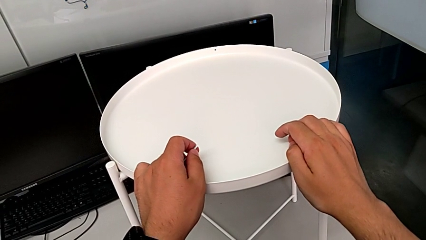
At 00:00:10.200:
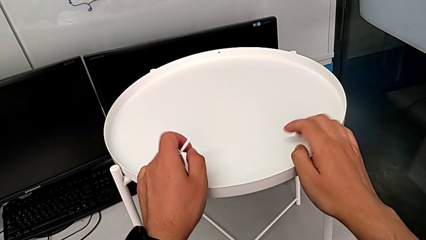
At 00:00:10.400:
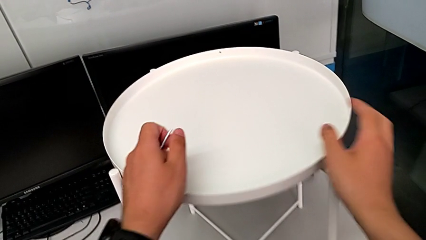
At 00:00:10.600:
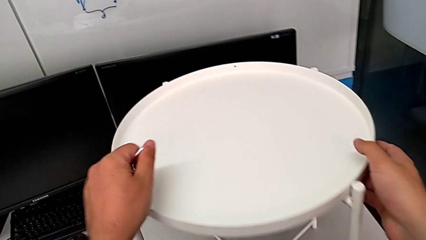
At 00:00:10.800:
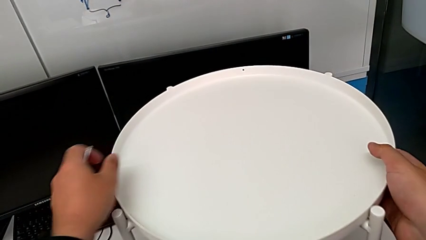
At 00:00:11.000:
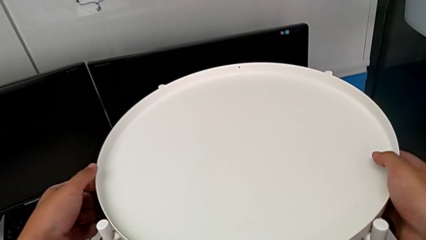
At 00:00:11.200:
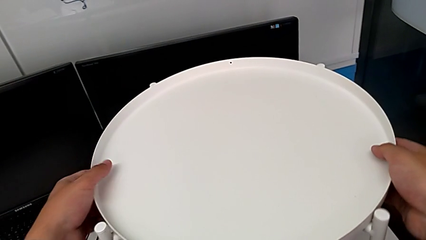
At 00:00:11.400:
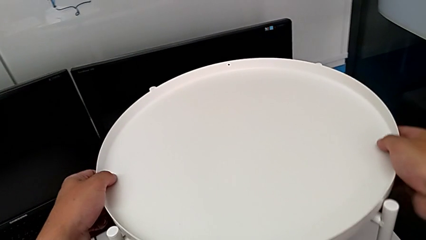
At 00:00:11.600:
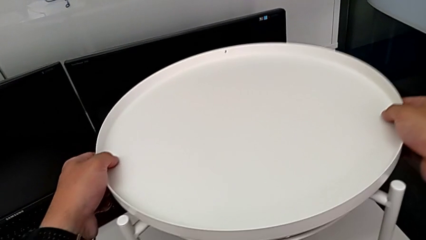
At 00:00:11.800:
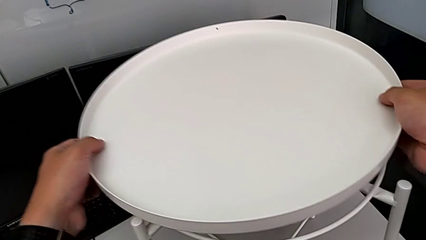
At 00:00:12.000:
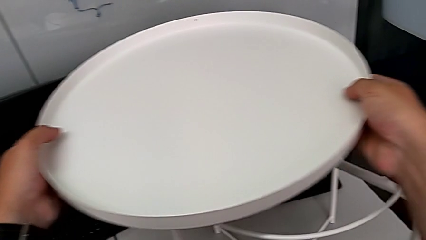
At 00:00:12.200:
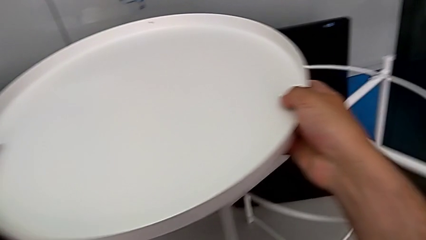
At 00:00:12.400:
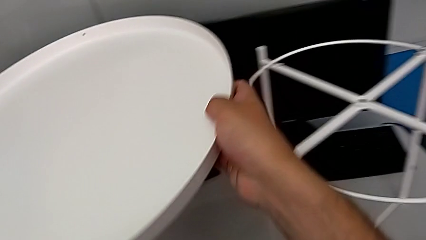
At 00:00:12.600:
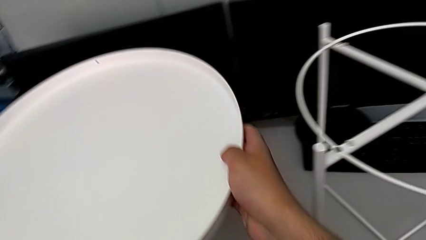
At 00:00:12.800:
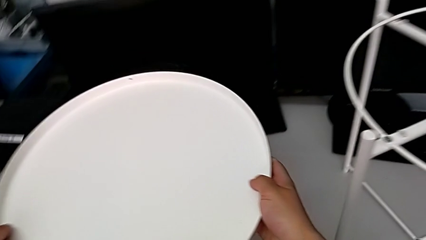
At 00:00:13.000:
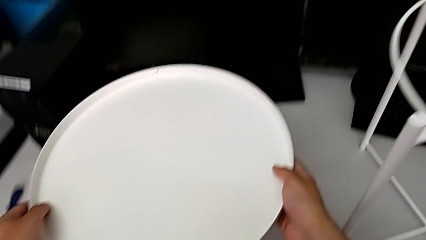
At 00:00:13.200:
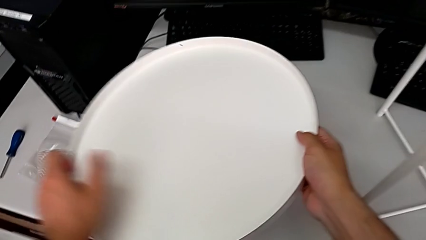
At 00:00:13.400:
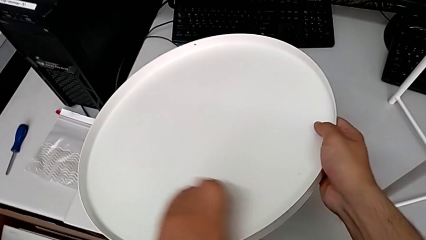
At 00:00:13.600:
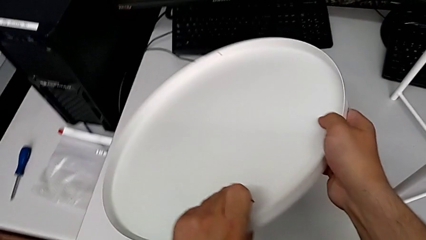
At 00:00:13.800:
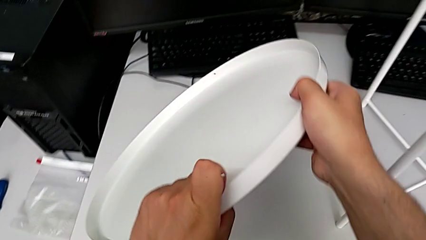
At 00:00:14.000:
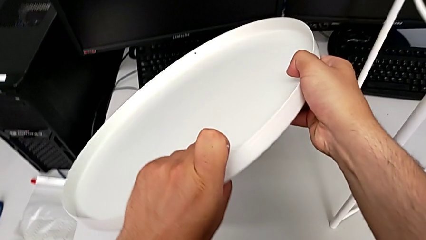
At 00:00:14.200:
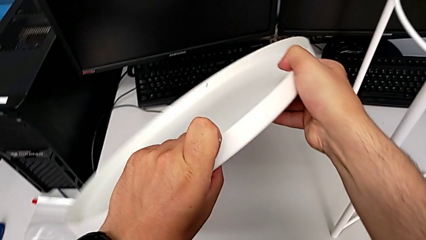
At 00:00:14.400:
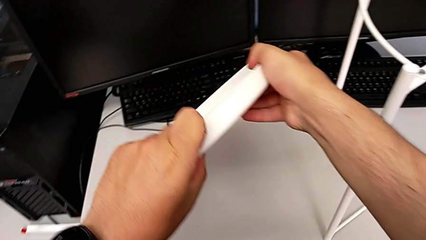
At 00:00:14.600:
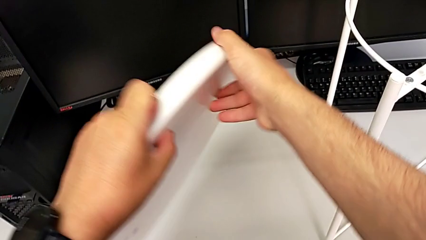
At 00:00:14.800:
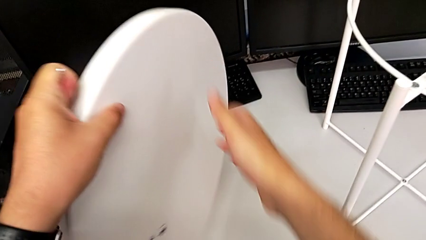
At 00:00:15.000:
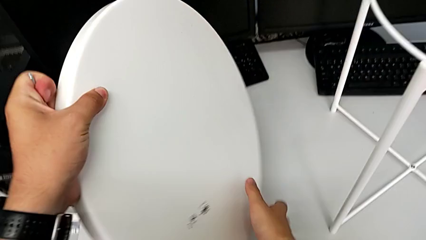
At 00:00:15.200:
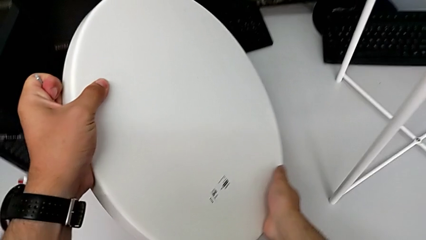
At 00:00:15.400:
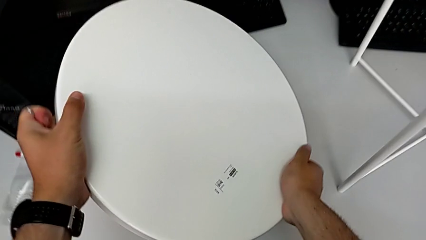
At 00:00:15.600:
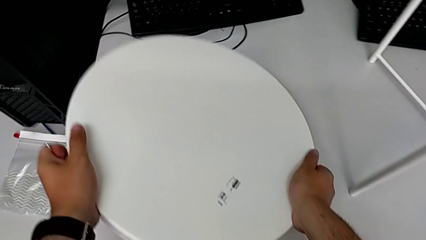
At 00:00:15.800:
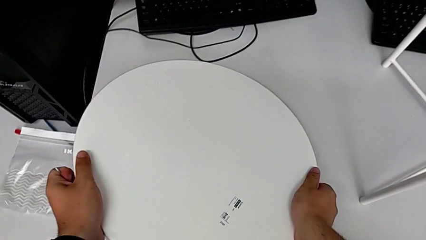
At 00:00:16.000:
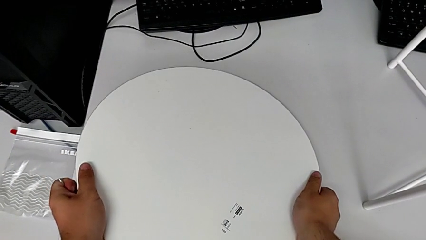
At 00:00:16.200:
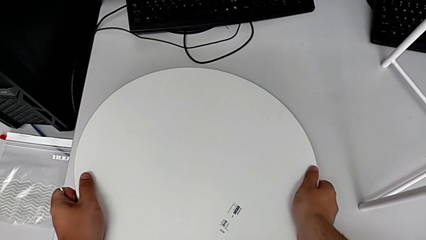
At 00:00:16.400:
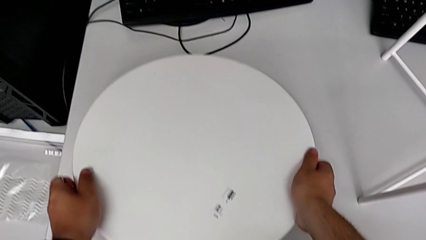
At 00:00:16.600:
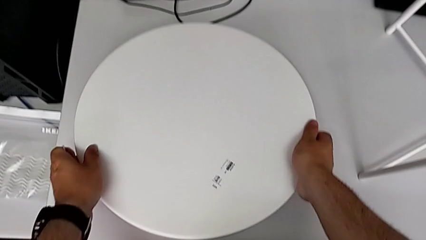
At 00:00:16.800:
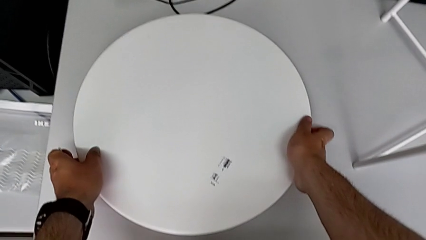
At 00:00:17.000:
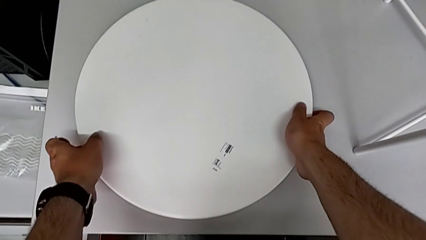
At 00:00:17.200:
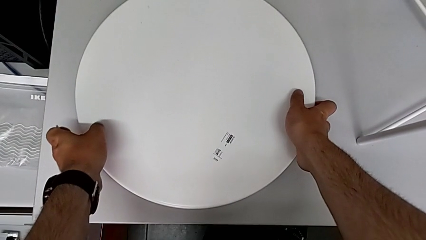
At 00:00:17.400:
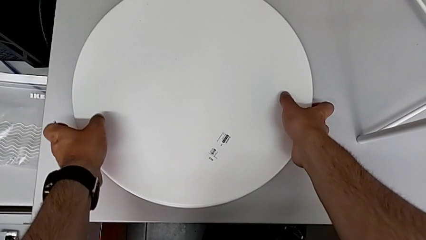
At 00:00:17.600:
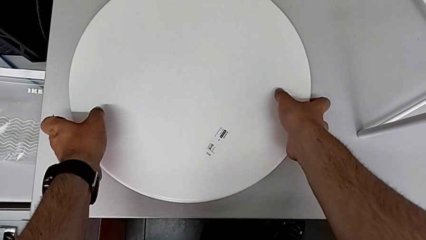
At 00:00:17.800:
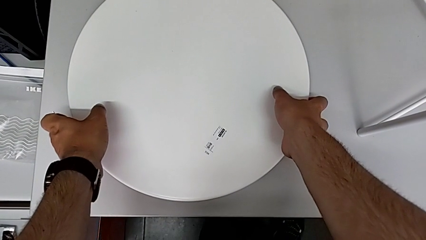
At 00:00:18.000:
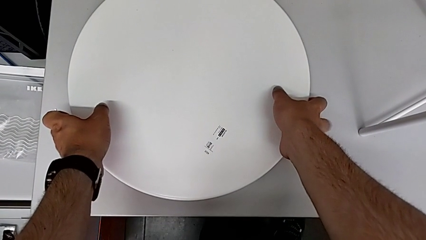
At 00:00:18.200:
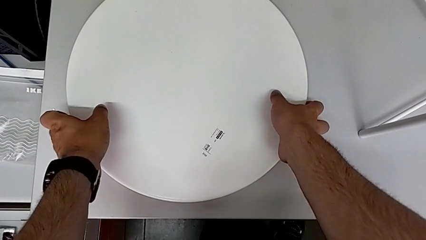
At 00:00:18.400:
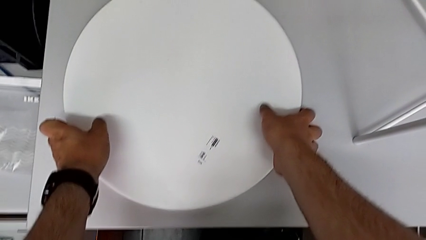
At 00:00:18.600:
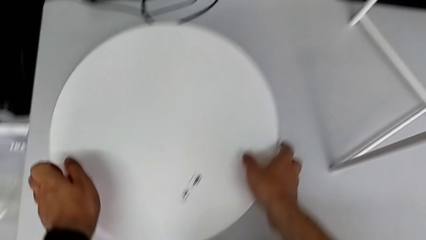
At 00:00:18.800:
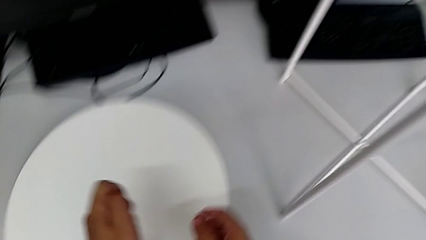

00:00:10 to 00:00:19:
The camera wearer disassembles the tray. They grab the tray, lift it, place it, flip it and place it.

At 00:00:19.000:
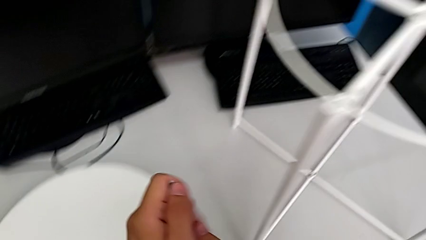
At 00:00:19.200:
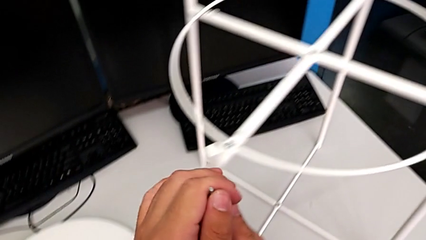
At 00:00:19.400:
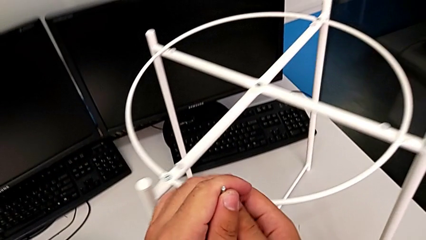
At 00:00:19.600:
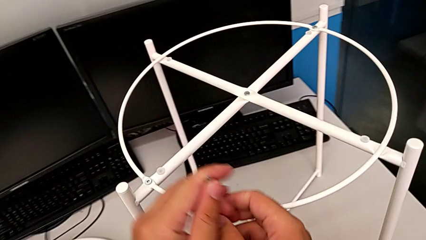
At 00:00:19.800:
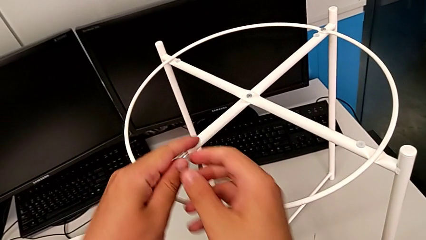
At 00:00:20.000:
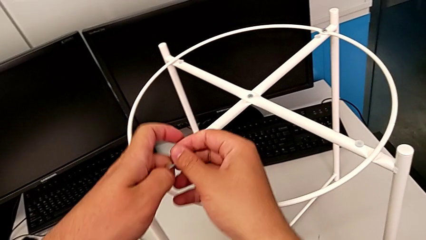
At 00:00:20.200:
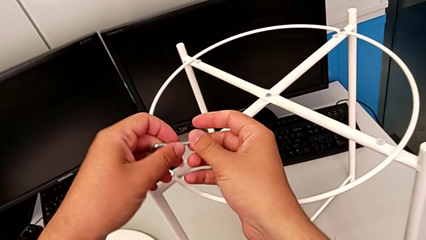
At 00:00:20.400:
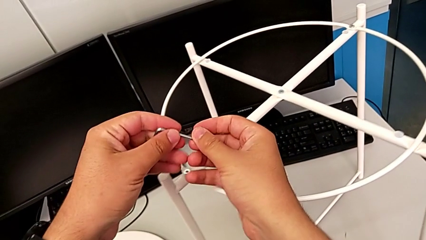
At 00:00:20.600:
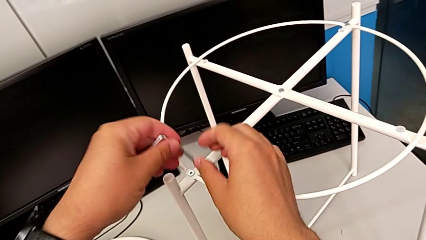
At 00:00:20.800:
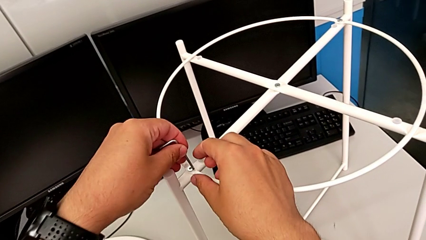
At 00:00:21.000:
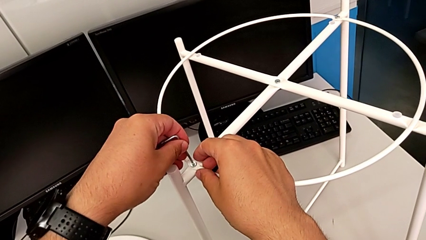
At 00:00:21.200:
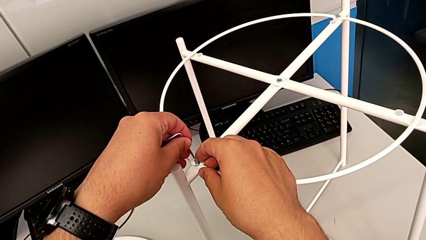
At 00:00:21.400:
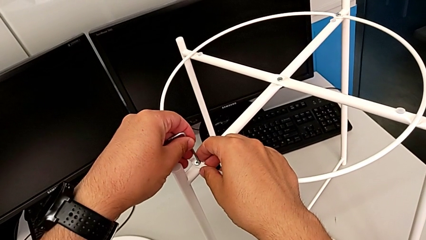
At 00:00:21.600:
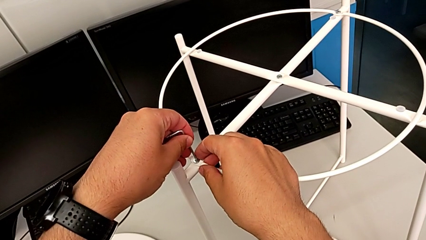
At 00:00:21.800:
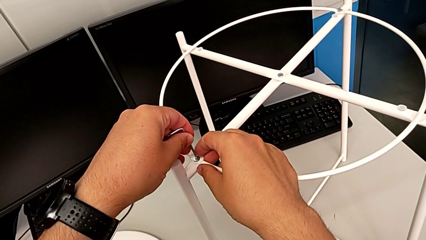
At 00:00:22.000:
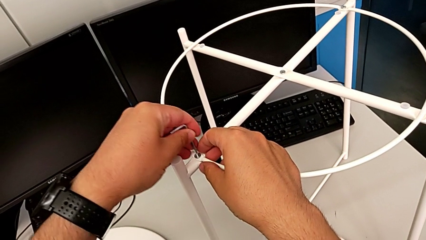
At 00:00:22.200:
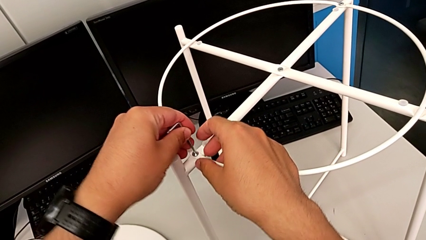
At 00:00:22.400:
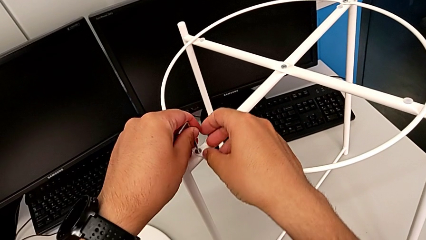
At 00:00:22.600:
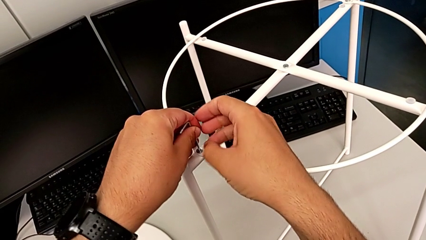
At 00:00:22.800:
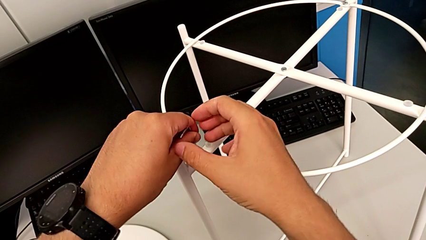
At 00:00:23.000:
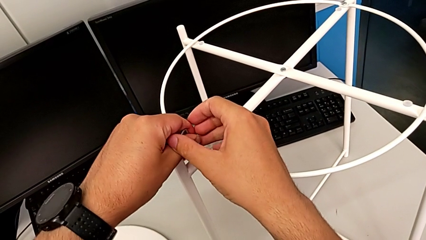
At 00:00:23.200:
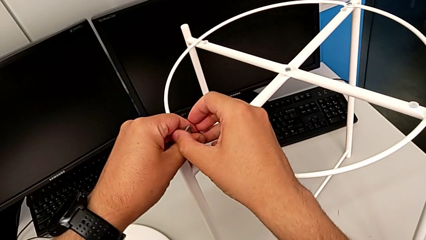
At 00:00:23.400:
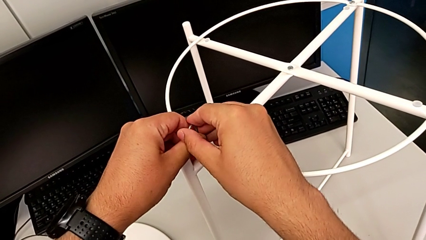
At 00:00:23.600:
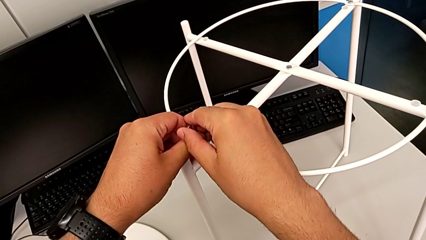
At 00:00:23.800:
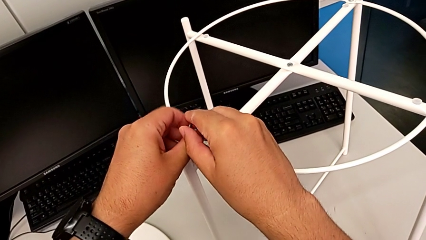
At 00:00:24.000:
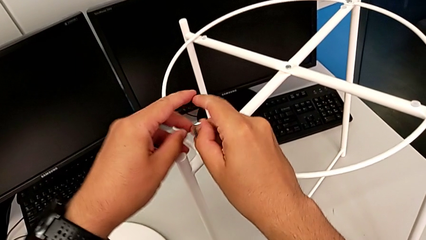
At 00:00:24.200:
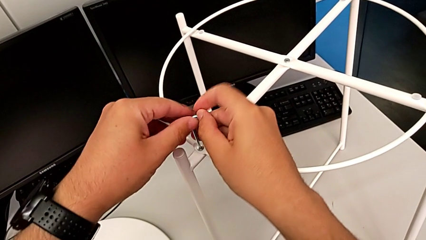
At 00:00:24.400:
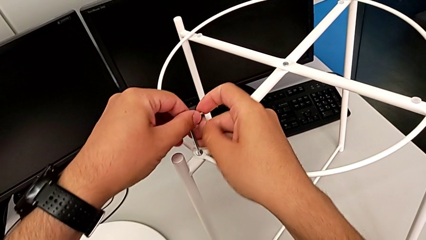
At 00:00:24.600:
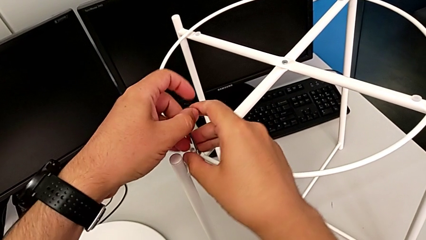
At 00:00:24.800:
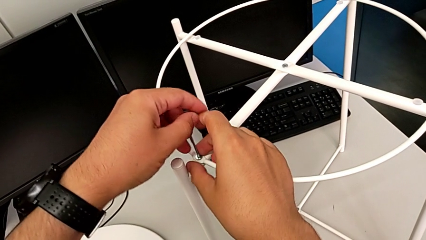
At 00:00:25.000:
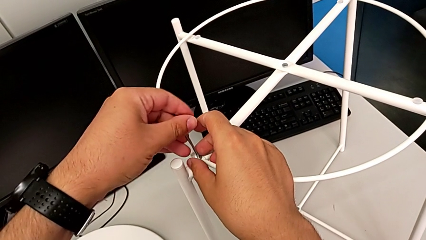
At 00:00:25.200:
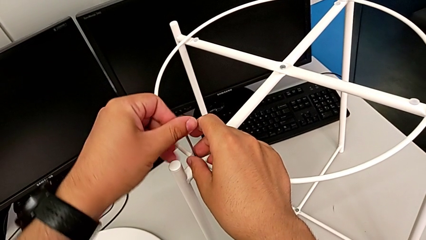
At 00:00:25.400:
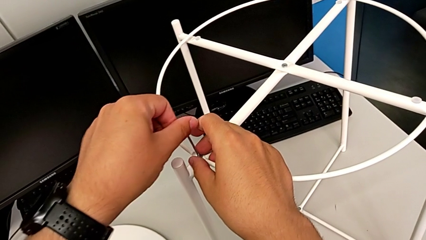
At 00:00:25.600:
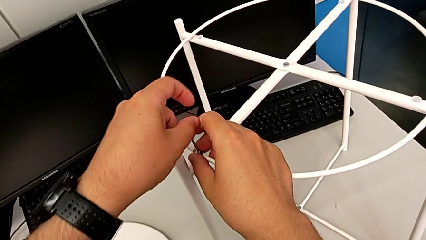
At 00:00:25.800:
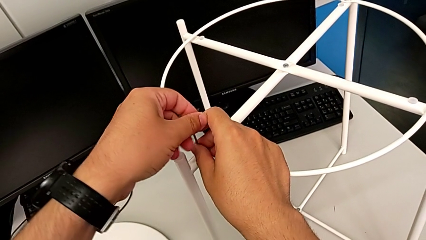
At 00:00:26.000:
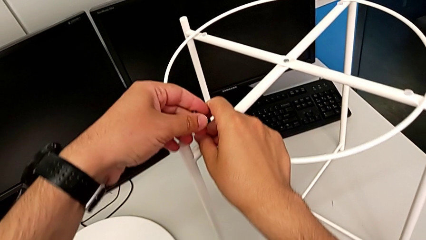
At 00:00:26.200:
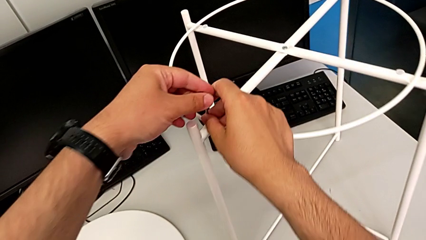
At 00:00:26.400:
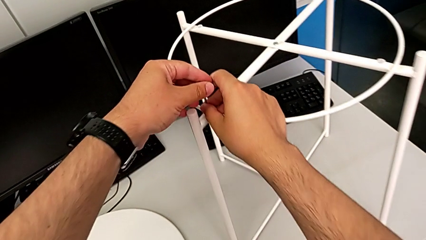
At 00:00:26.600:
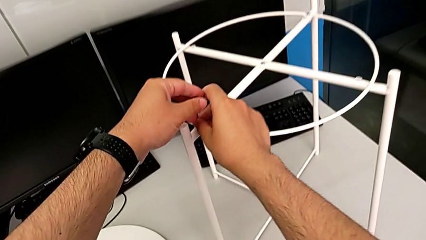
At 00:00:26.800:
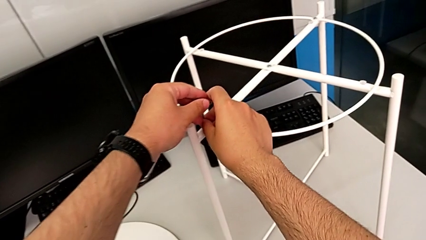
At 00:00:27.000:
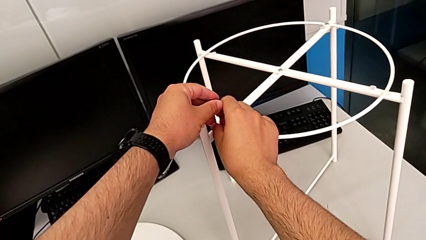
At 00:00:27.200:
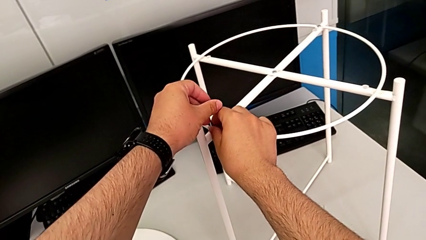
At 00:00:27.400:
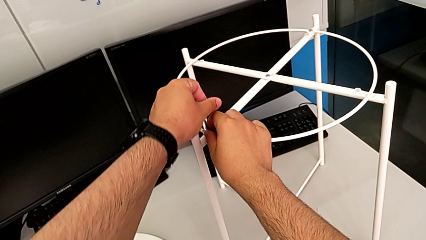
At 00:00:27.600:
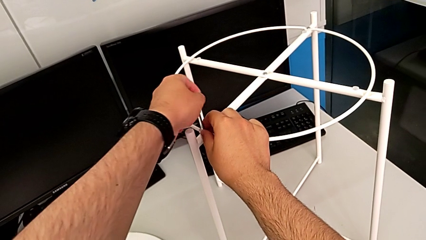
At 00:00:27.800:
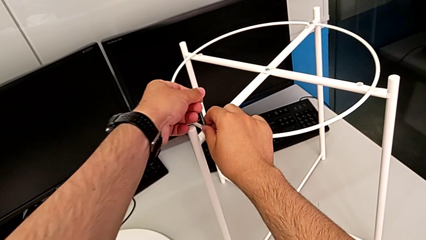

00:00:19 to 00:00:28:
The camera wearer is using an Allen wrench to unscrew the first hex socket head. They rotate the Allen wrench, insert it and begin to unscrew the hex socket head.
